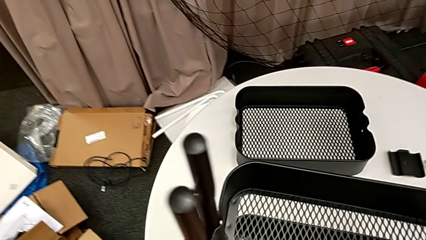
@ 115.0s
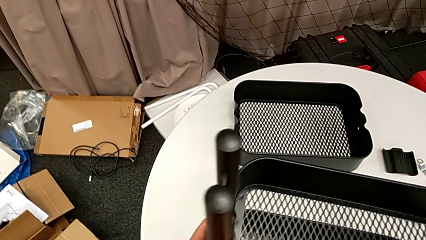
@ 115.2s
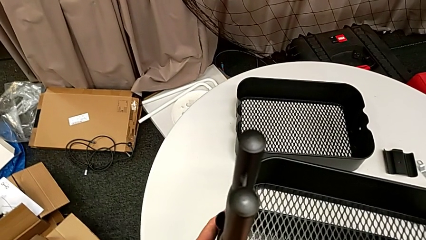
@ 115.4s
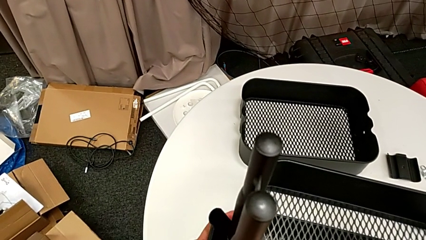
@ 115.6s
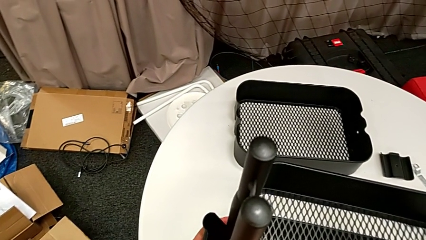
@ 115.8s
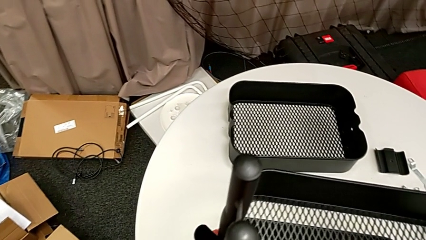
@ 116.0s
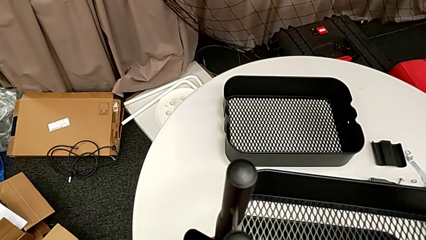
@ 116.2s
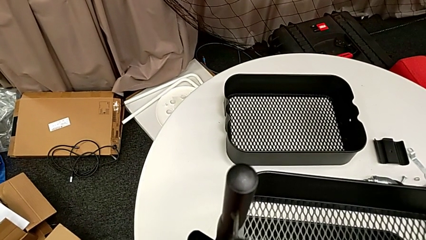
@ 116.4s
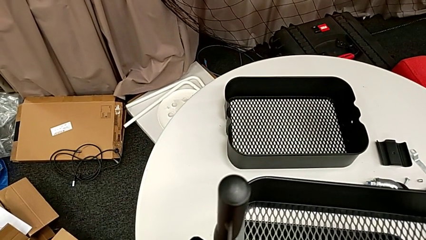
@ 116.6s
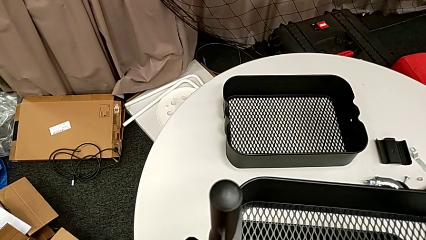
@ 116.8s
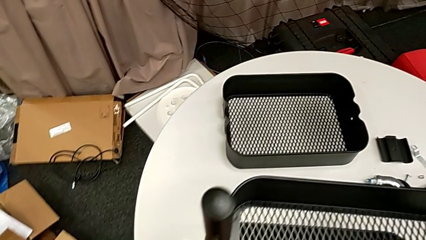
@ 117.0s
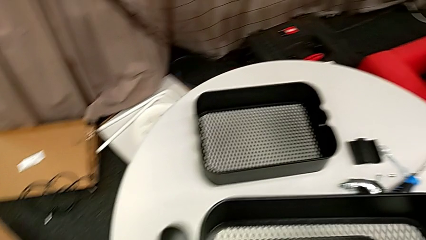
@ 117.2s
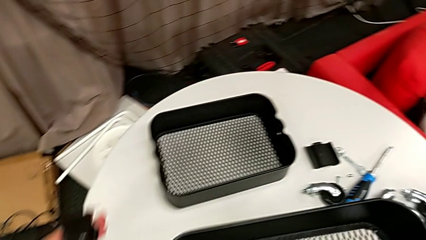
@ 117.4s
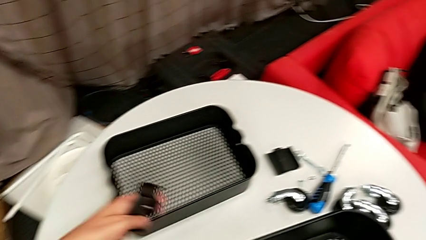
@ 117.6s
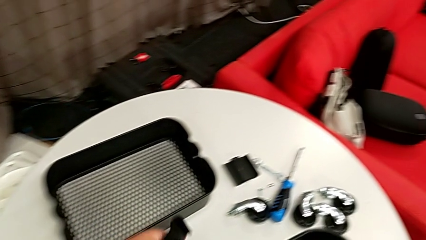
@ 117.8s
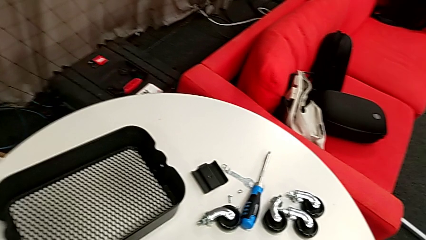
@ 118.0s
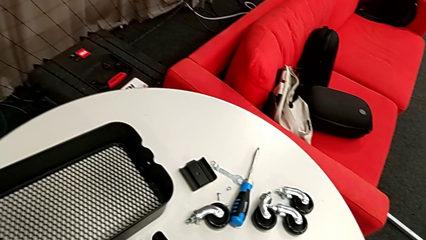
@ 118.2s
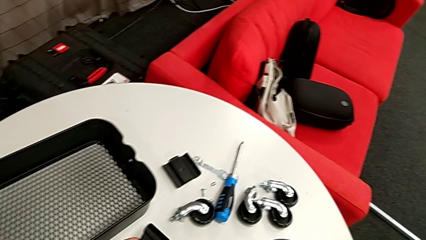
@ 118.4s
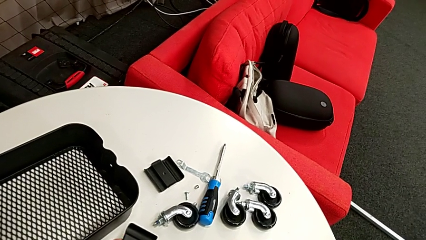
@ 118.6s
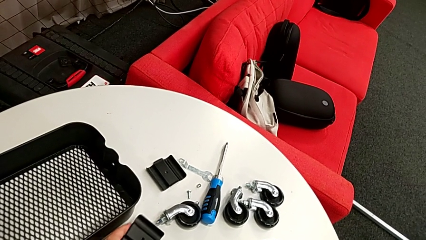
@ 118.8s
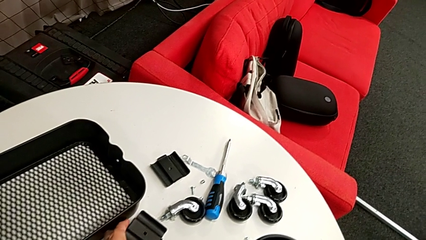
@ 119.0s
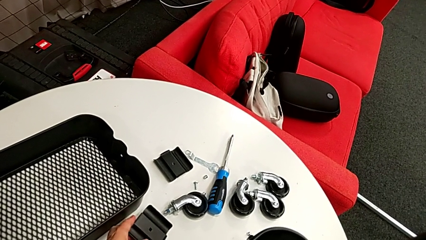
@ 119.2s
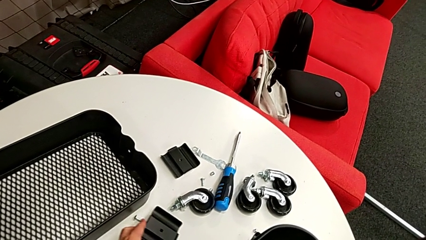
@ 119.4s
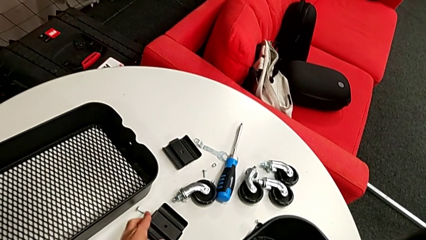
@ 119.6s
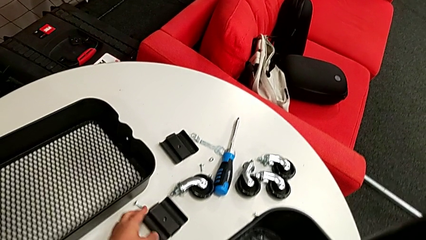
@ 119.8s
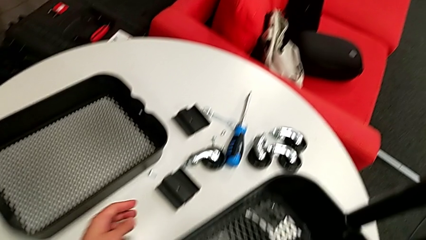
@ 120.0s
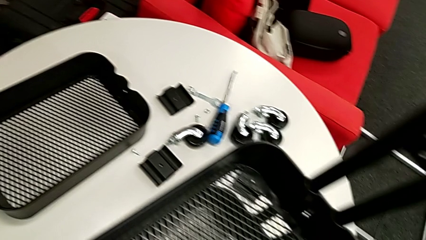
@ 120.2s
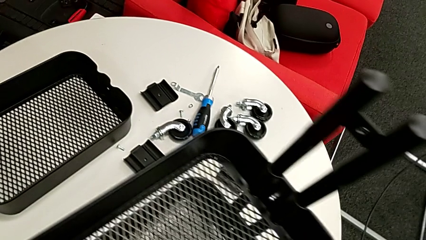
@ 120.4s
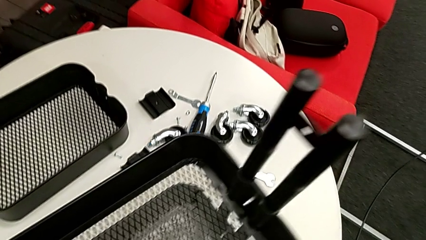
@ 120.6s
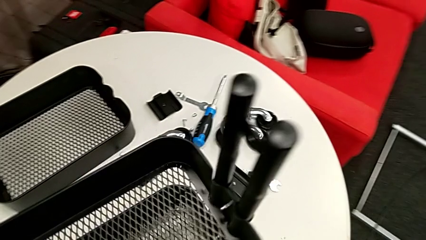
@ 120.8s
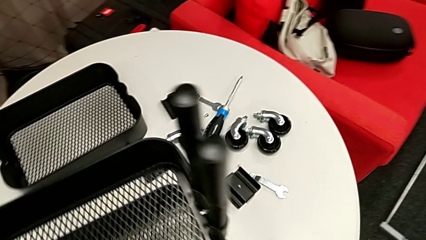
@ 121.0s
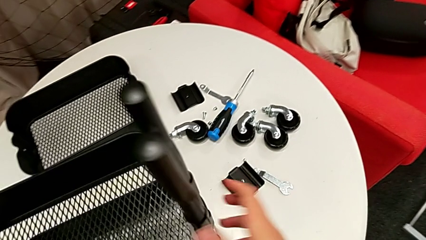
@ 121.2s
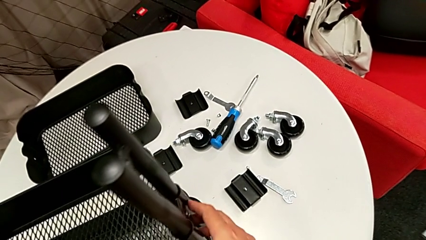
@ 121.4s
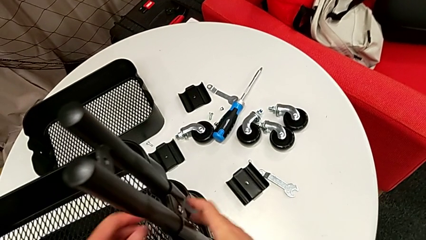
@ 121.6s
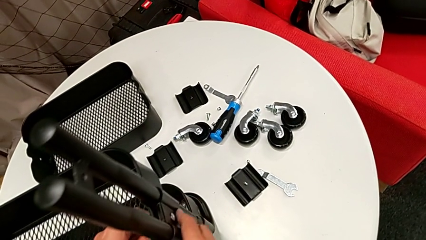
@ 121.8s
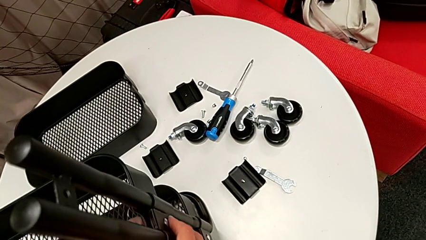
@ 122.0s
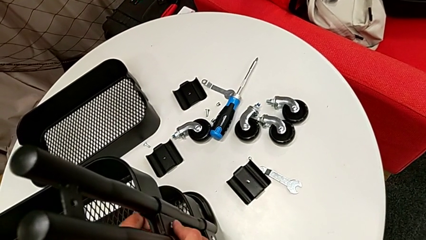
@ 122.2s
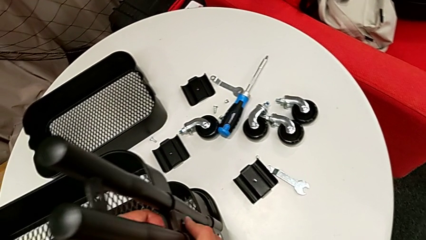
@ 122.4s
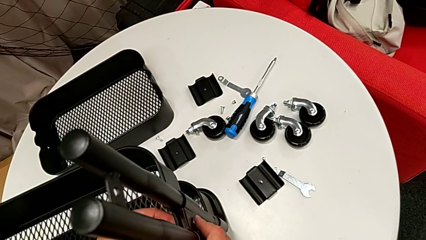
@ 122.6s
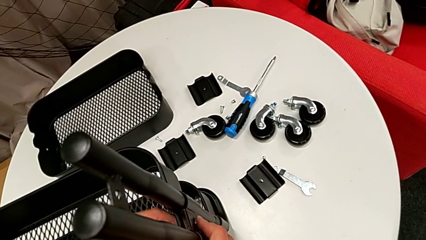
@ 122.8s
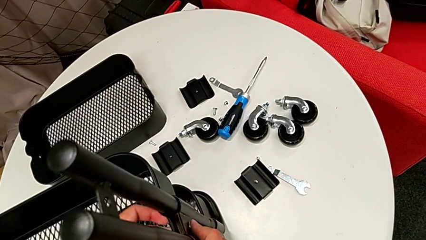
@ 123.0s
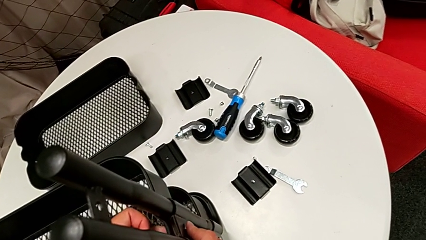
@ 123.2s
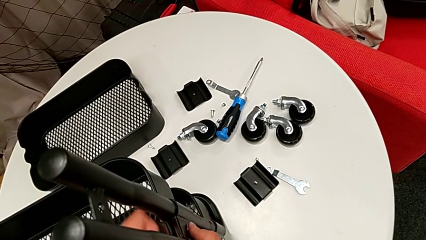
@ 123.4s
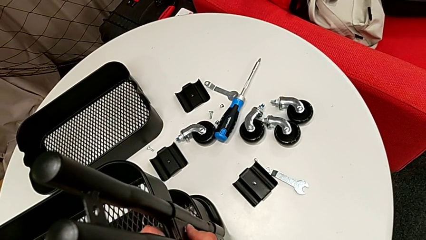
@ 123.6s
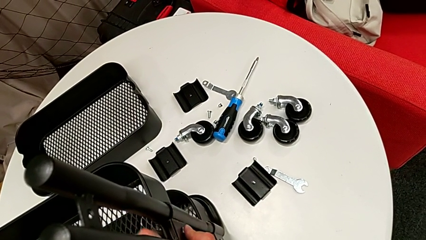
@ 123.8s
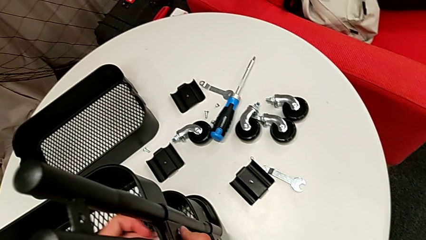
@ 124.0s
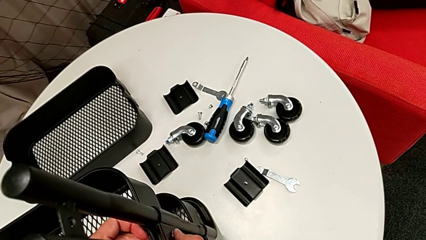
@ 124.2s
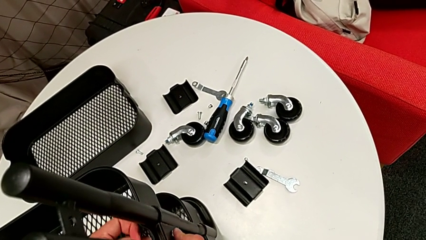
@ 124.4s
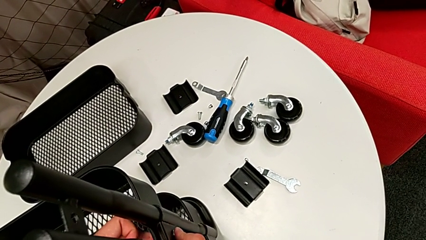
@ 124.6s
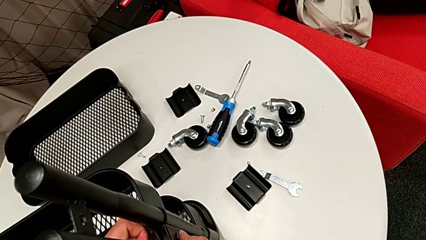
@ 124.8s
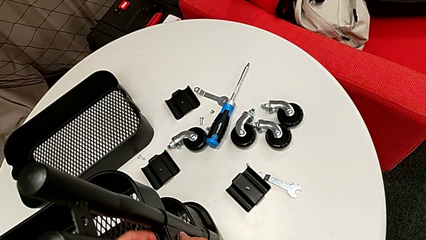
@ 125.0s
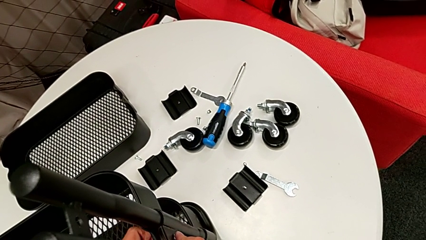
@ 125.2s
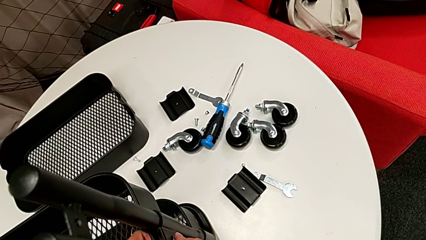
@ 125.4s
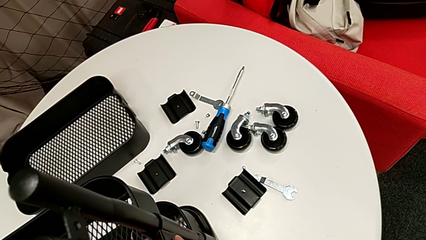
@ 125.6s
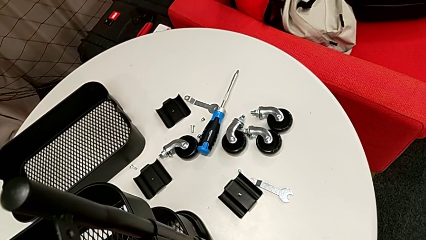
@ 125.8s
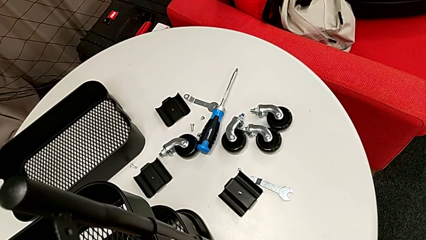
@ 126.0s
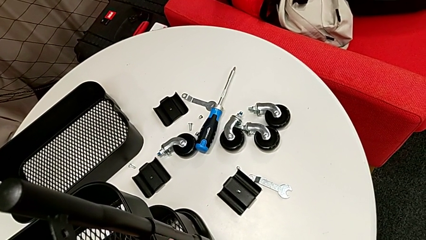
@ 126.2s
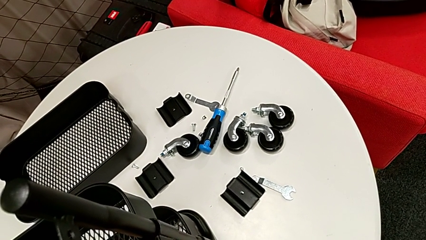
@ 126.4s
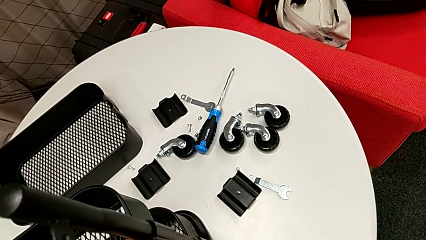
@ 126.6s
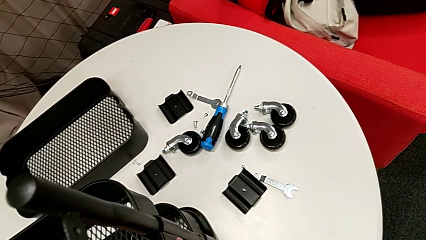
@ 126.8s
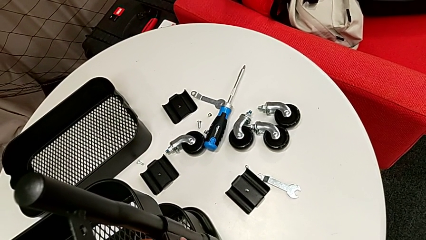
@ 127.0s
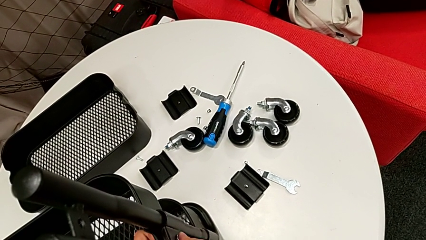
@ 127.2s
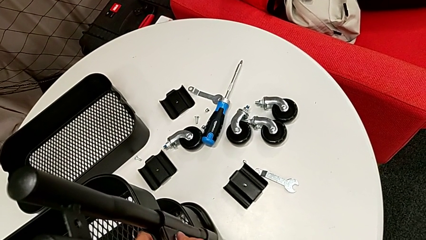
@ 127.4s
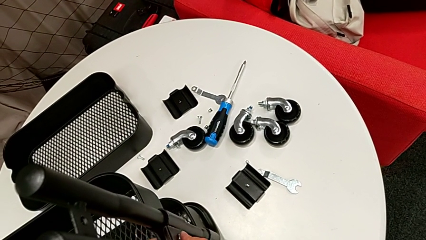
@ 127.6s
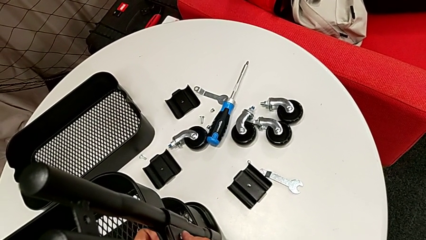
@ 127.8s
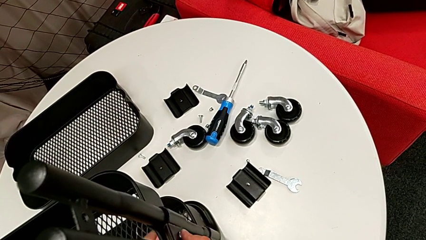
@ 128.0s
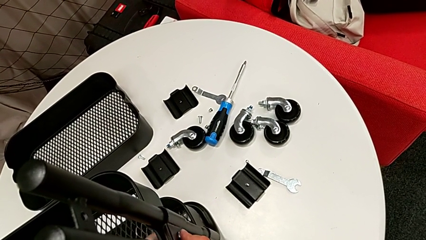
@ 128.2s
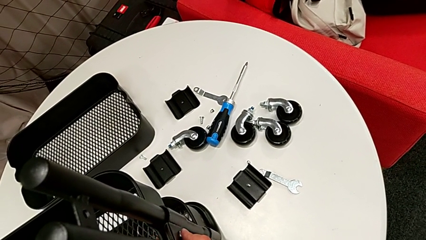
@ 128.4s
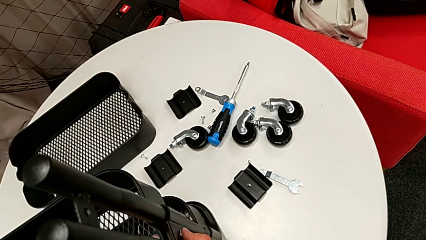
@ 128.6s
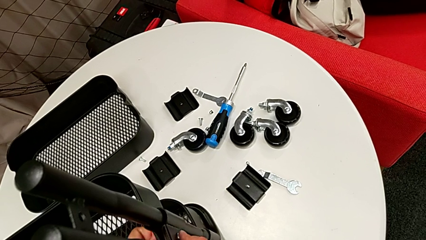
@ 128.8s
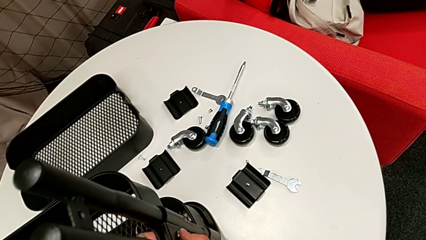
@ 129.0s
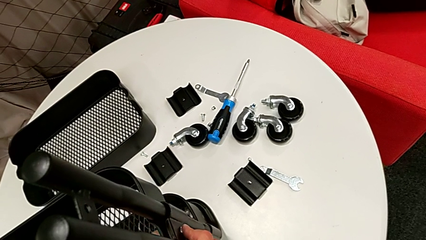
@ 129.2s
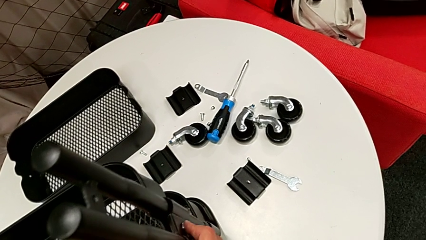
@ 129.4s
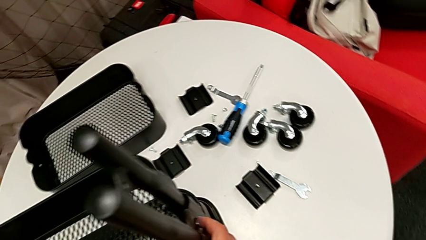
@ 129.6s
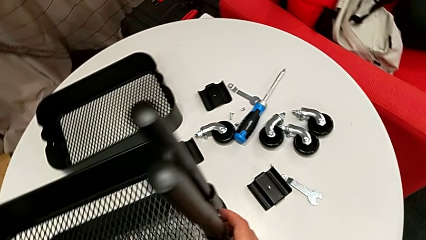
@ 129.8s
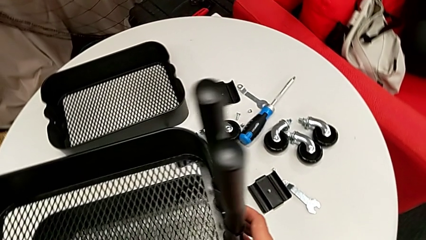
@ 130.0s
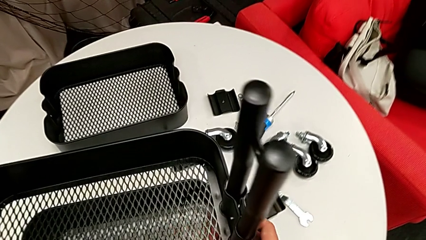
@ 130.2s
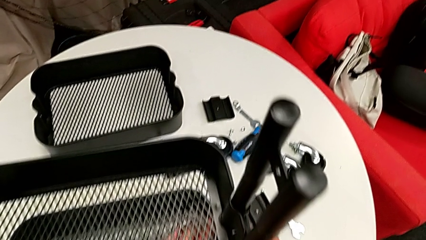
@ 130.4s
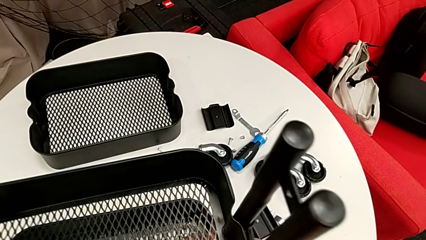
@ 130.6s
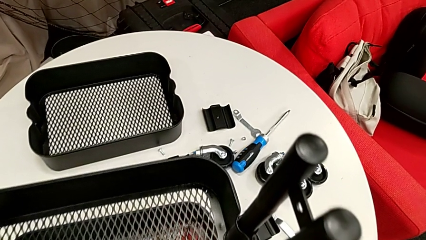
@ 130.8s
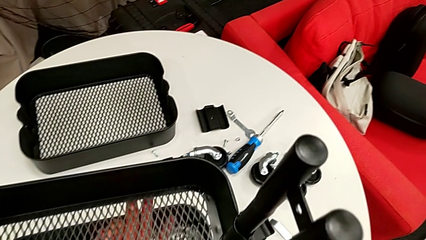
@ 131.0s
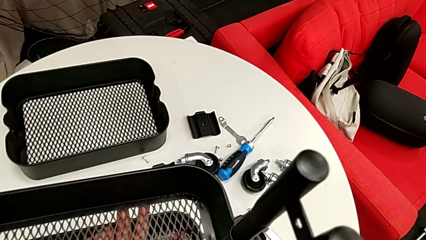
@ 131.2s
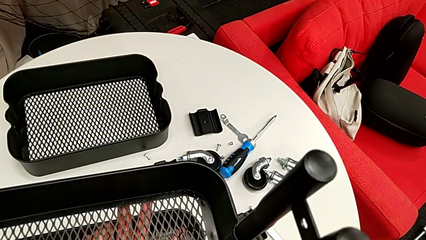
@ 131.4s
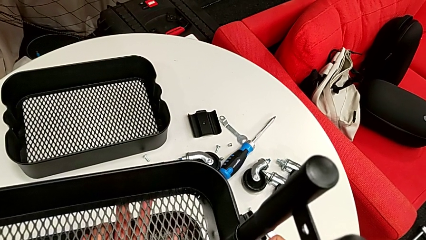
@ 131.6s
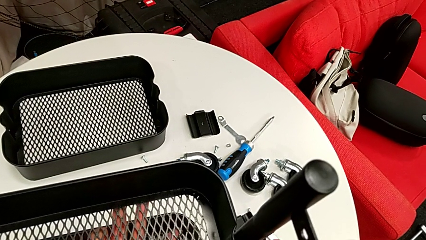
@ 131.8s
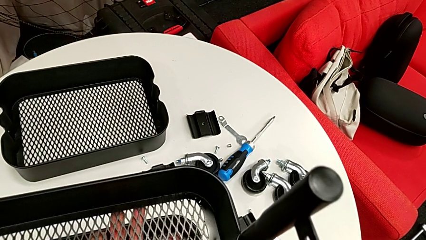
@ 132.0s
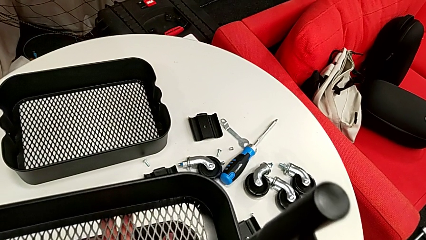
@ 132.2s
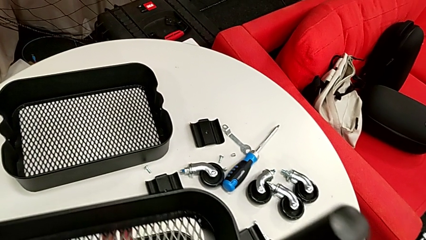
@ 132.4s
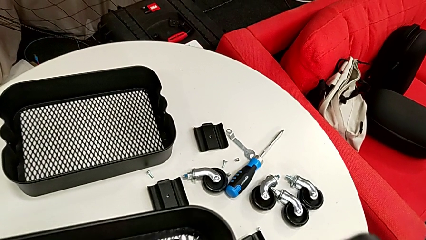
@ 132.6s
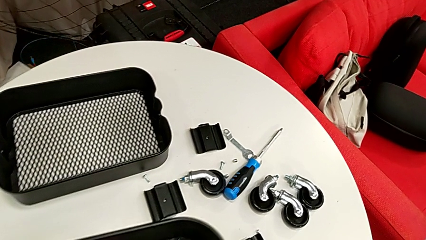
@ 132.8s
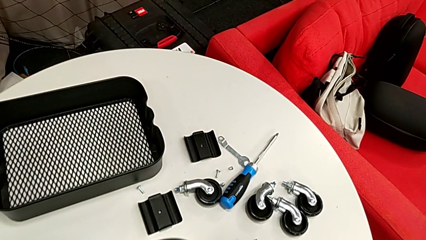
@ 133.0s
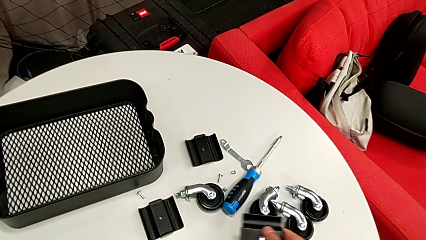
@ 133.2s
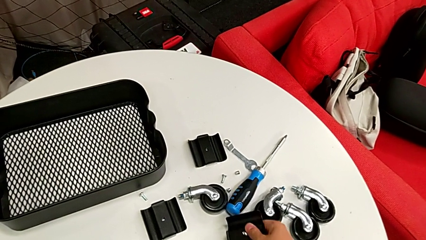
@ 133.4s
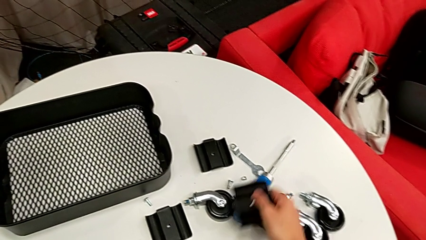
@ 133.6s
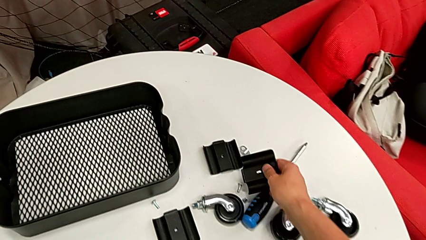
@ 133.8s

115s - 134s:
The camera wearer is stacking the disassembled middle basket on the top one. They disassemble the bracket, place it, unscrew the hex nut and place the bracket.
